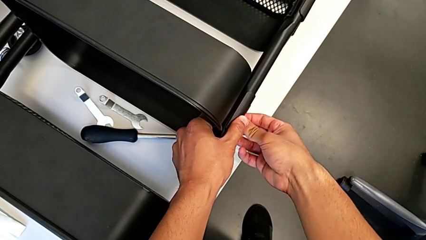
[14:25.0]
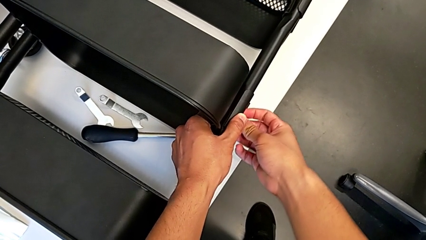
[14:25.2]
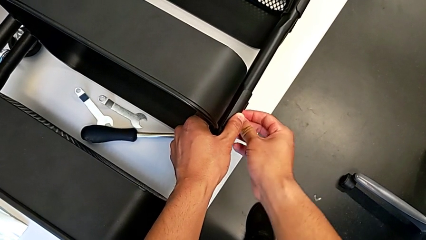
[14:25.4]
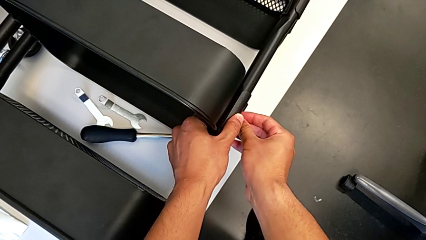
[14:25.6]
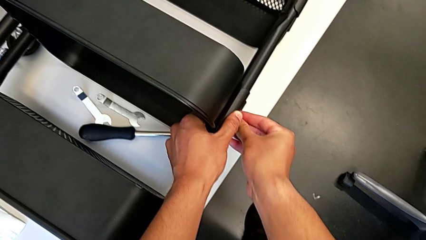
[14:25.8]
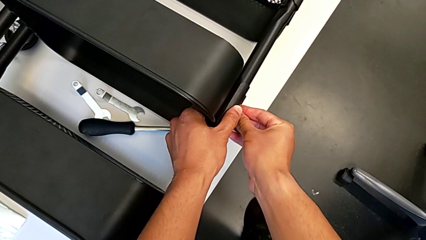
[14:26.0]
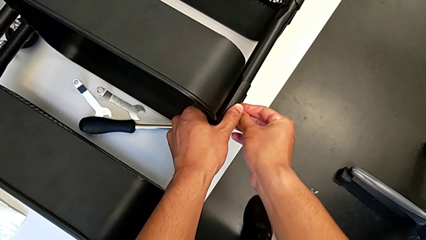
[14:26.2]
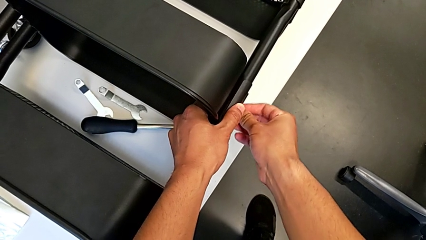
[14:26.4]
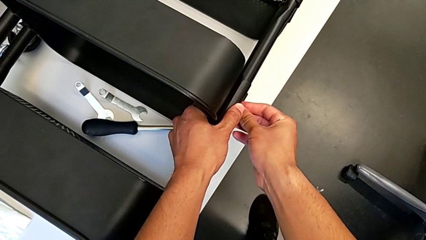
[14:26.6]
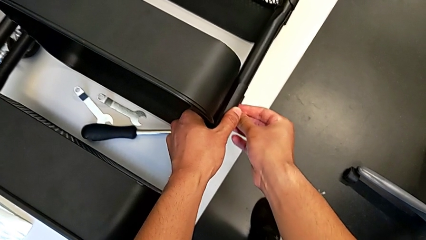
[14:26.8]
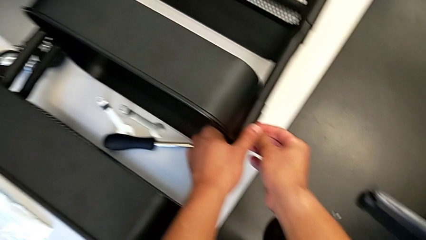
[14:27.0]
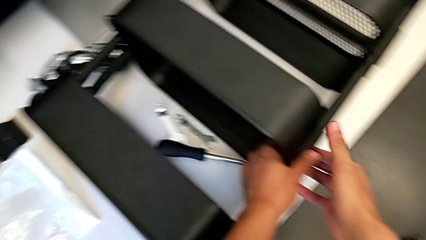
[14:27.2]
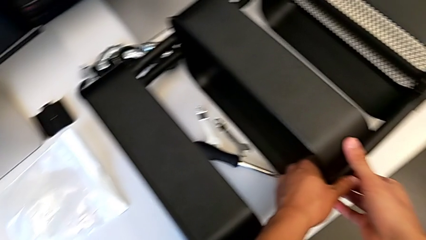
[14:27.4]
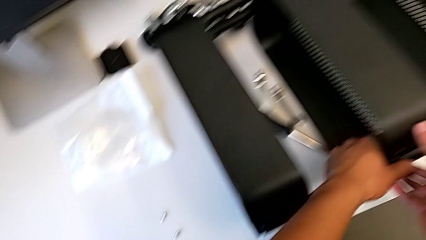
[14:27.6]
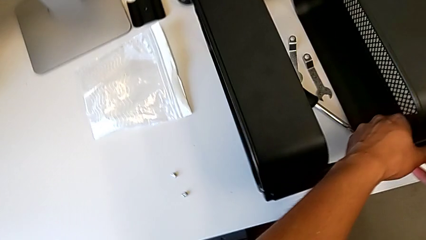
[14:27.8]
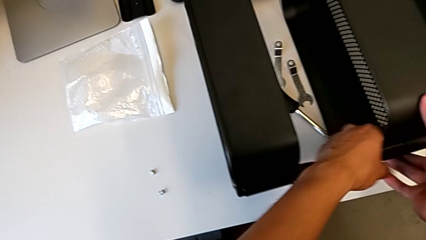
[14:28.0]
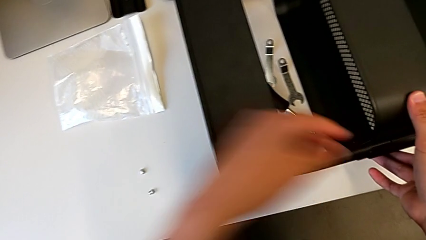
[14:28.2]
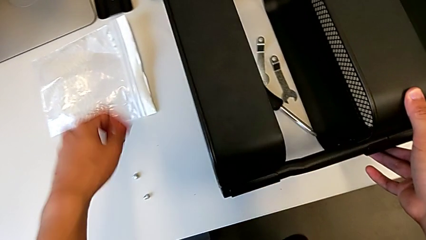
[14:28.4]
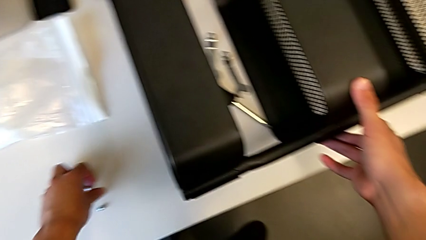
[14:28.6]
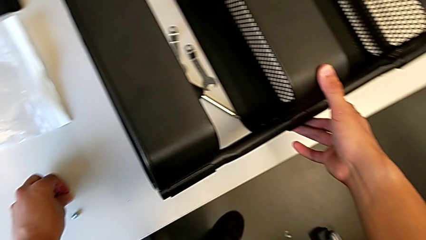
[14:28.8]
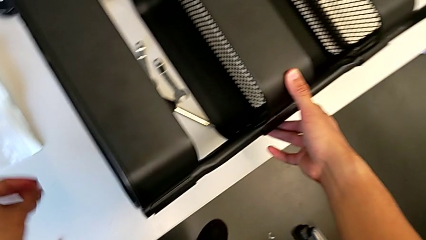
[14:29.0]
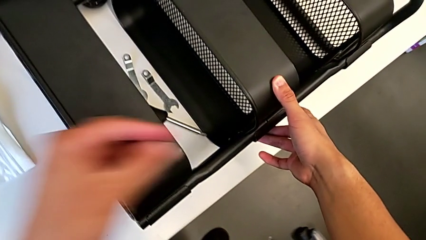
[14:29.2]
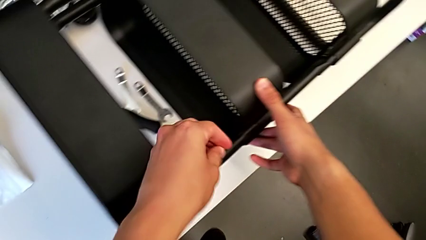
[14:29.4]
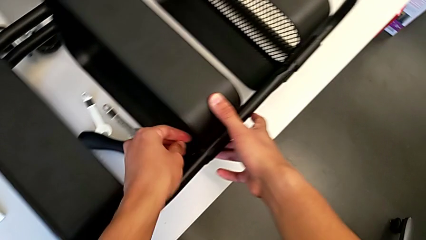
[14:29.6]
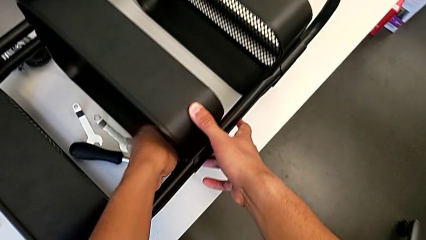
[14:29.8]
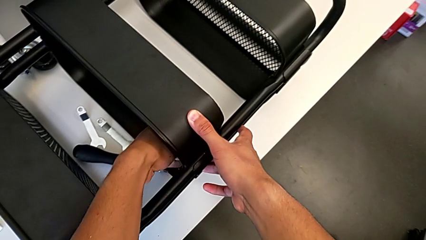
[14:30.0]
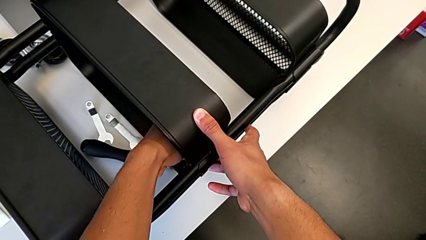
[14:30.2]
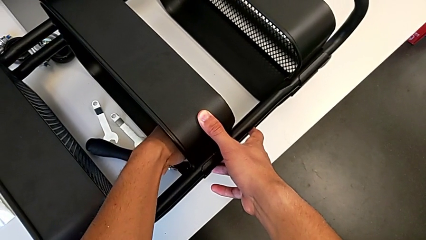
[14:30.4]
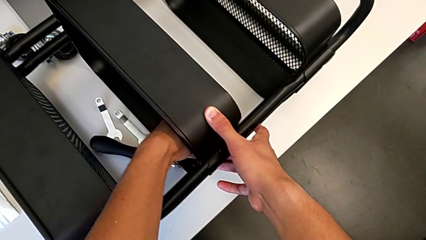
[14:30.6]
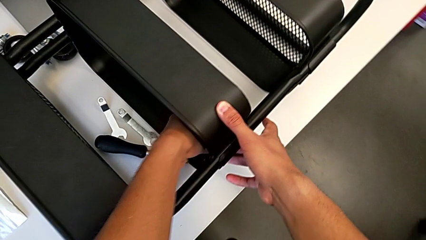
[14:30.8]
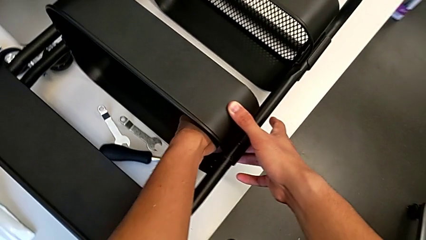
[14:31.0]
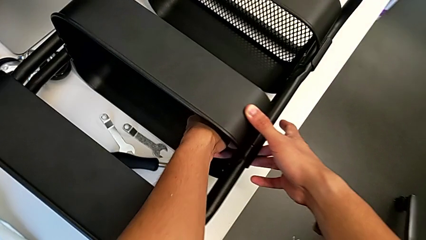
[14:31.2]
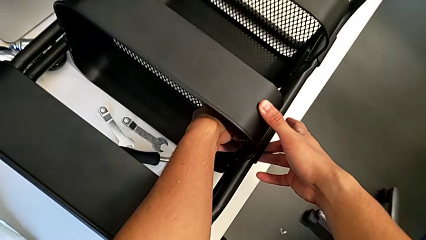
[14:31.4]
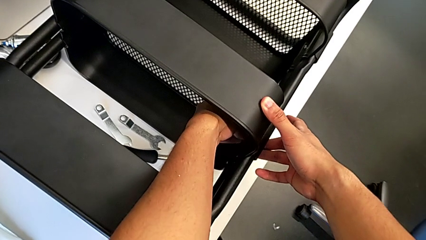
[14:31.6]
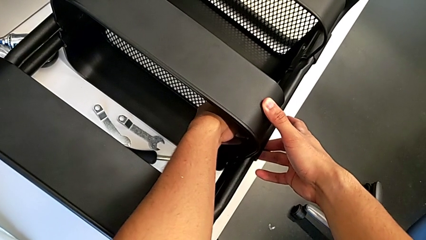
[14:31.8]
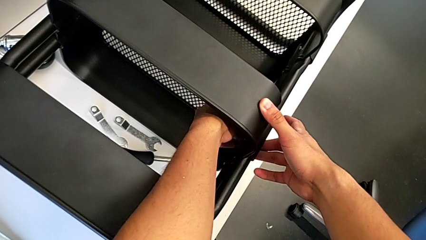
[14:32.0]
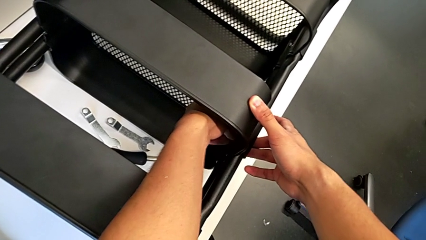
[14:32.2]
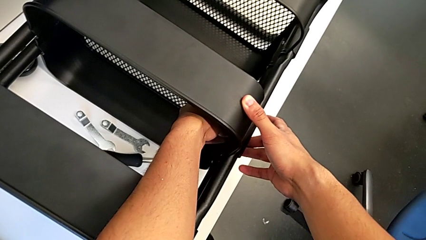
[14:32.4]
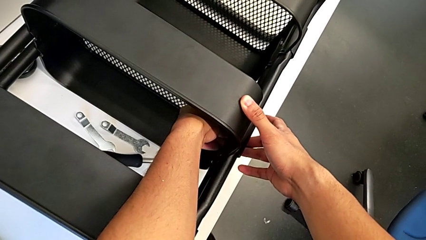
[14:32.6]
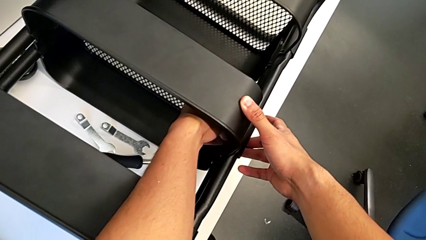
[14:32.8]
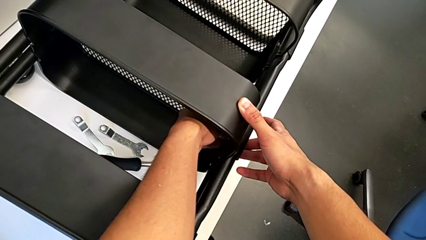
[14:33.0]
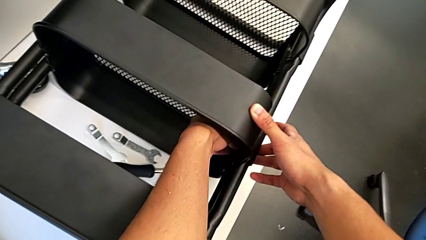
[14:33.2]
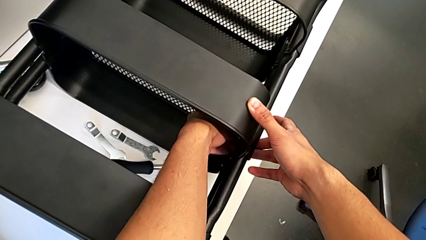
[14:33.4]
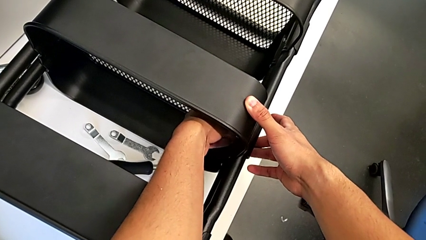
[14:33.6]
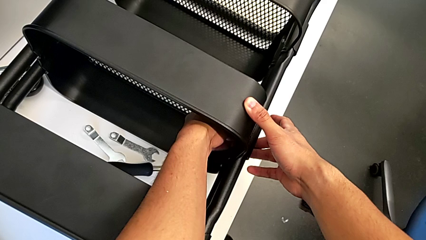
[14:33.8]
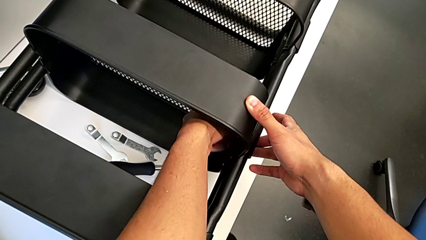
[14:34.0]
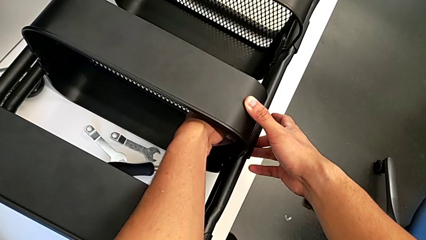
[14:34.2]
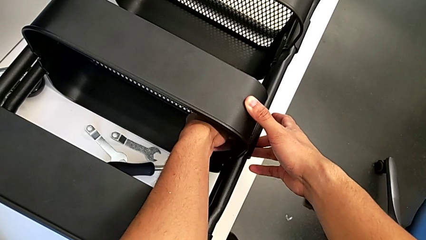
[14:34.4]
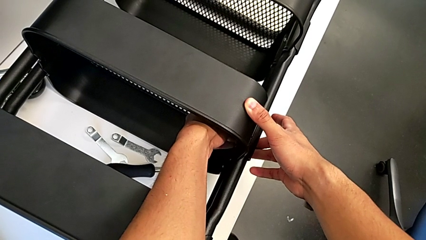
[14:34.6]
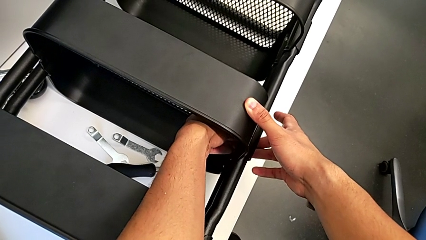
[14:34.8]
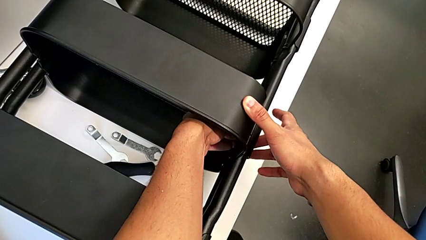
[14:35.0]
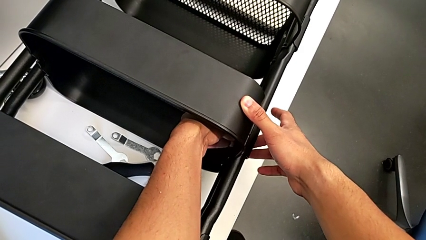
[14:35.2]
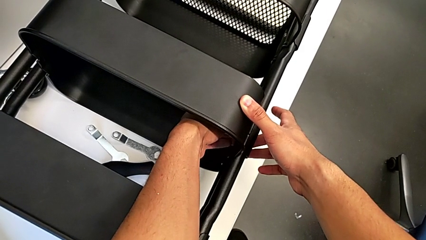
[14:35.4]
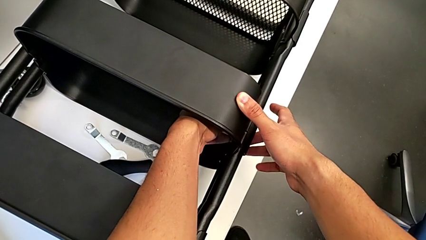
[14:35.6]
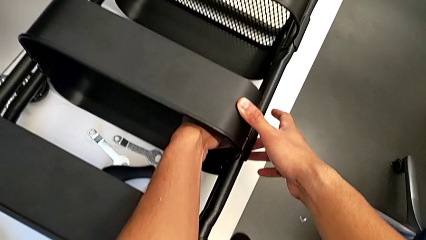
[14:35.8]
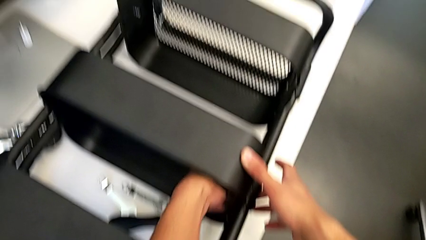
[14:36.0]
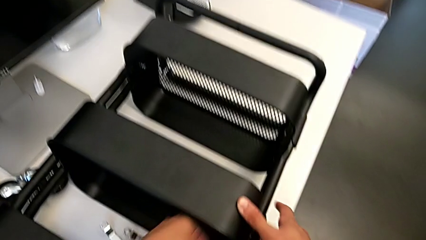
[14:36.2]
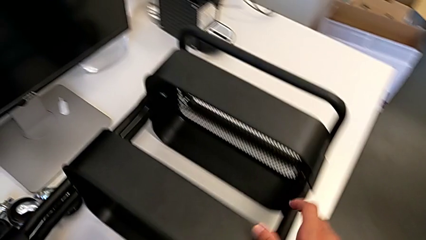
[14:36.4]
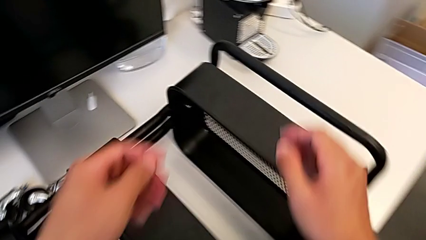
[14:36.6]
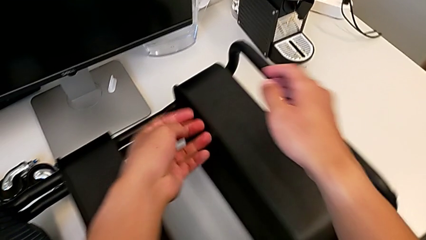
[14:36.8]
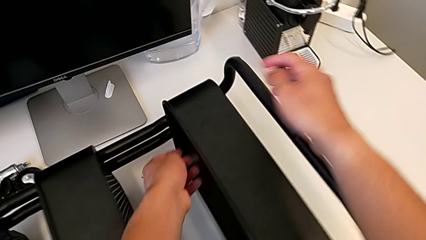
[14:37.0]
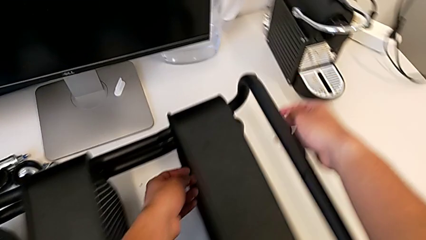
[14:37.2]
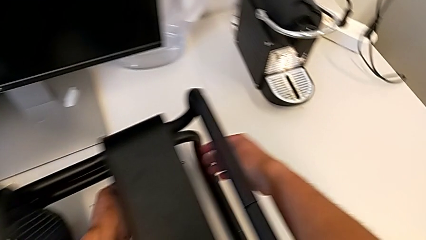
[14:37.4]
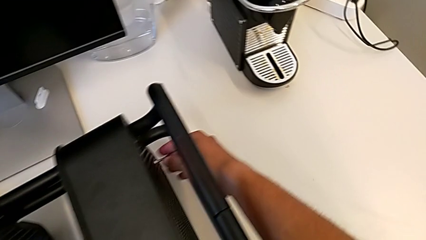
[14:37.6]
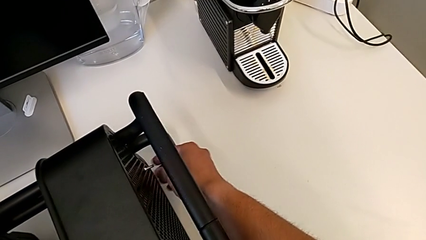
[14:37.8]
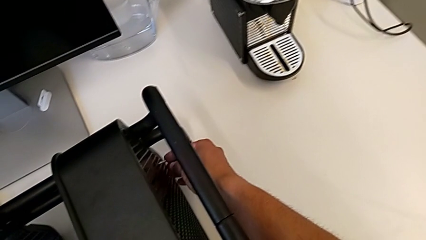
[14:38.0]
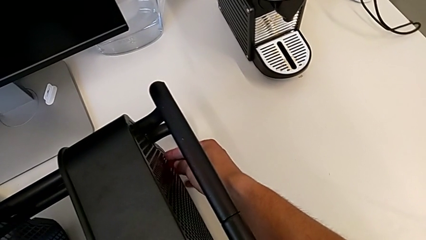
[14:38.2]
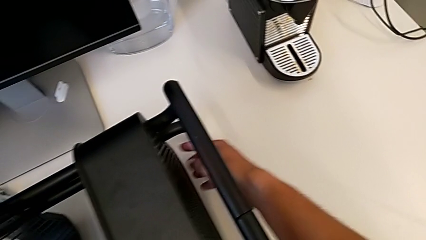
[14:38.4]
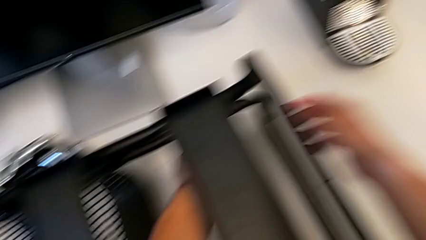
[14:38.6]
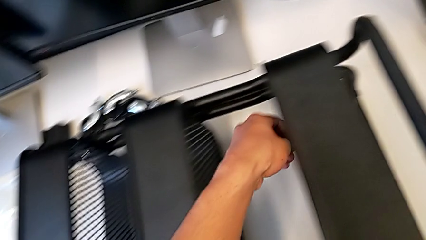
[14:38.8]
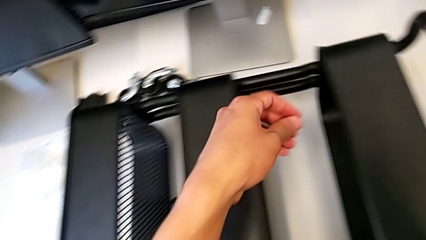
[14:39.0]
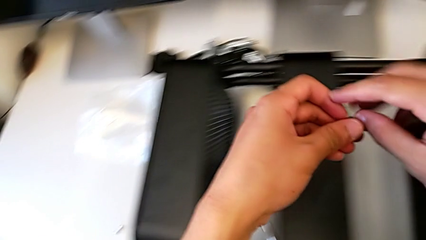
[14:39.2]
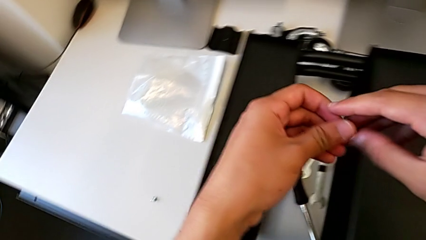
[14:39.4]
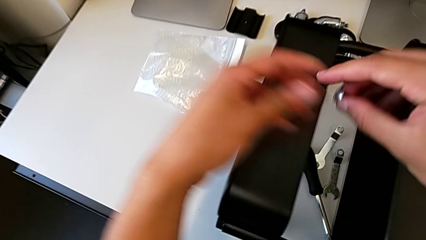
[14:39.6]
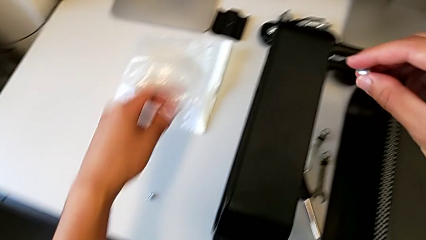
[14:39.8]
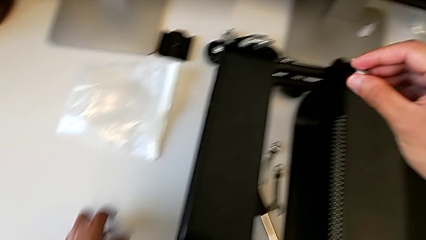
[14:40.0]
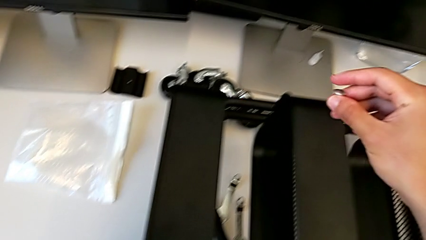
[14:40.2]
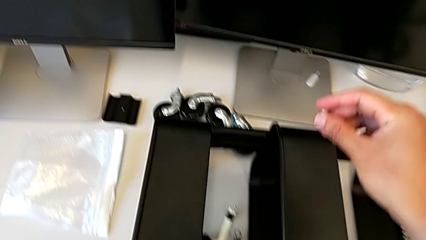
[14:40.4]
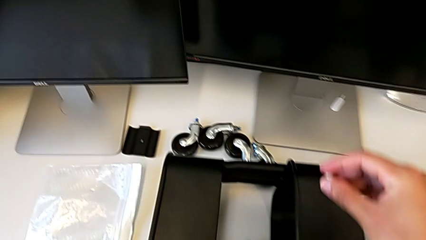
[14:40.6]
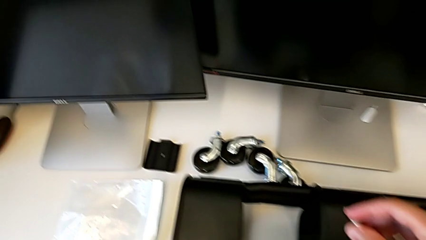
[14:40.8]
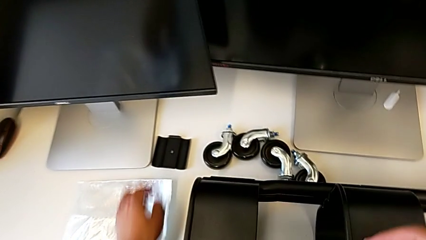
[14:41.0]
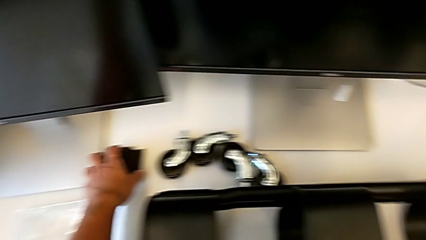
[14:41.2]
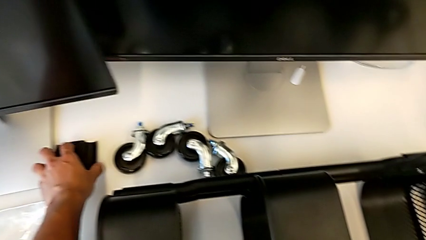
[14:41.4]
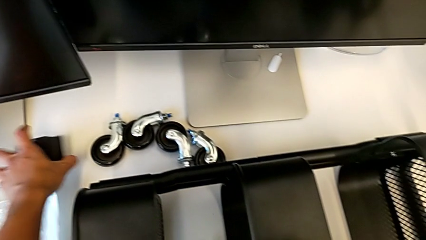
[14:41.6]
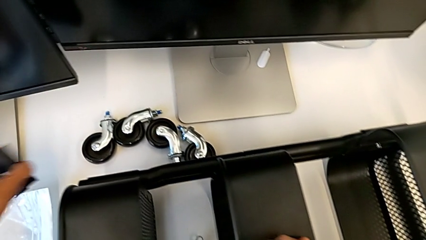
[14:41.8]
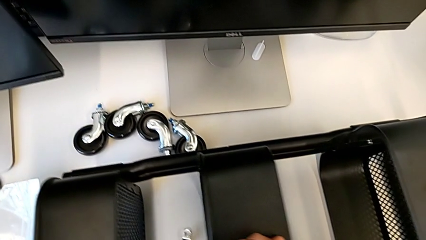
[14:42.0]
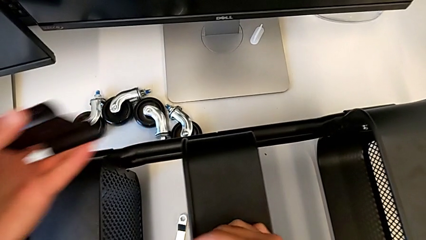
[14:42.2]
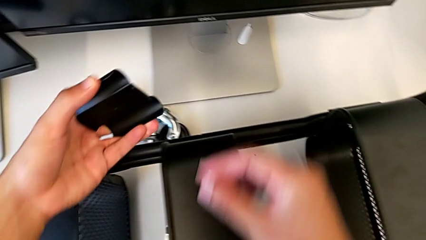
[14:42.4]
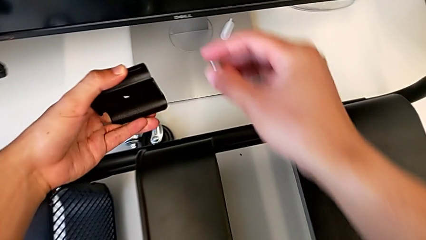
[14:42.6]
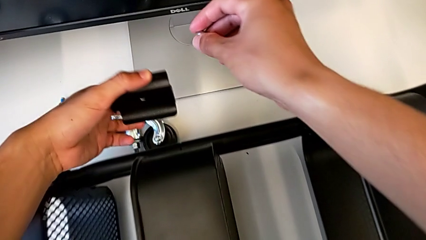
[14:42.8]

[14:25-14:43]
The camera wearer is assembling the middle shelf with the side bars. They assemble the screw, grab the hexagon cap nut, screw it, grab the screw, hold it and grab the bracket.
